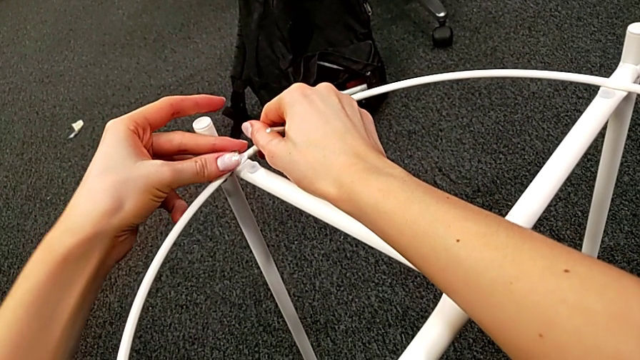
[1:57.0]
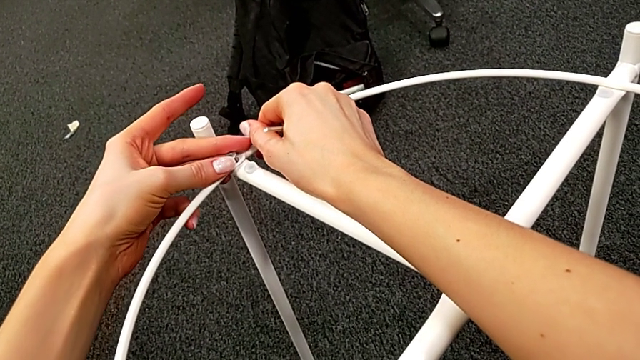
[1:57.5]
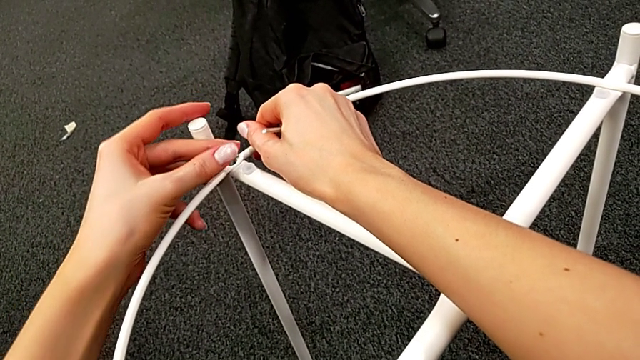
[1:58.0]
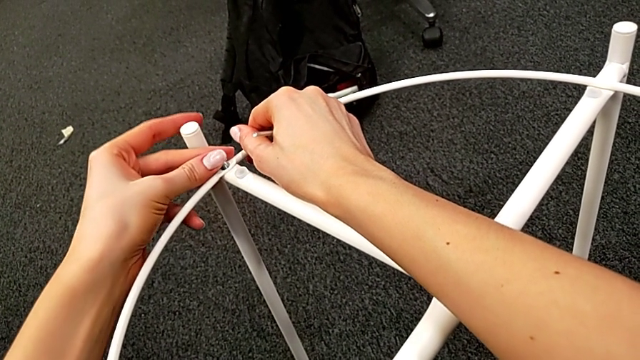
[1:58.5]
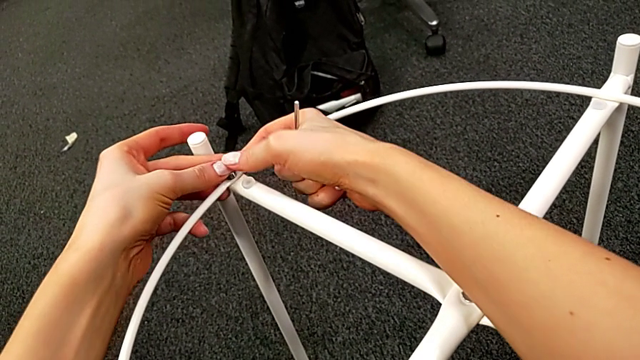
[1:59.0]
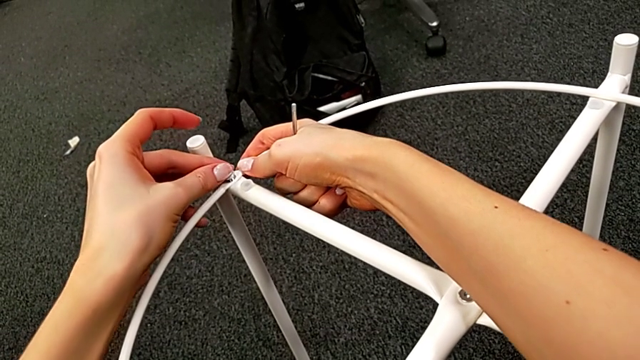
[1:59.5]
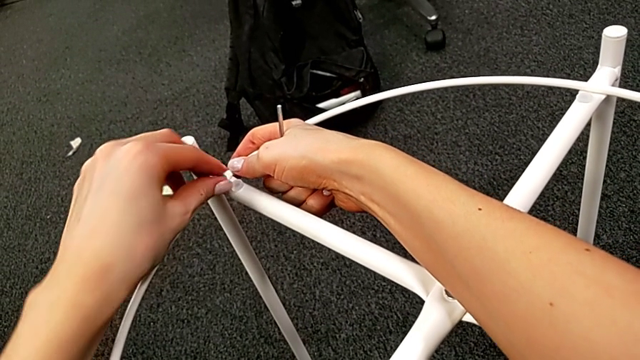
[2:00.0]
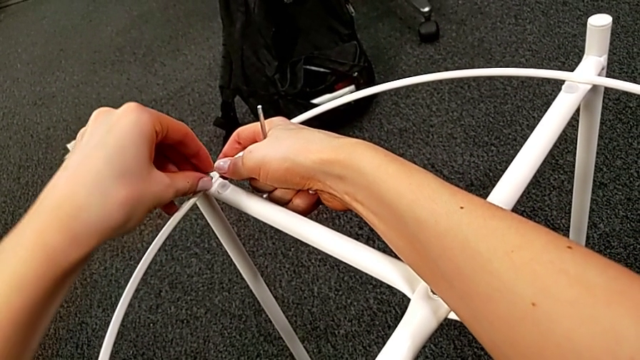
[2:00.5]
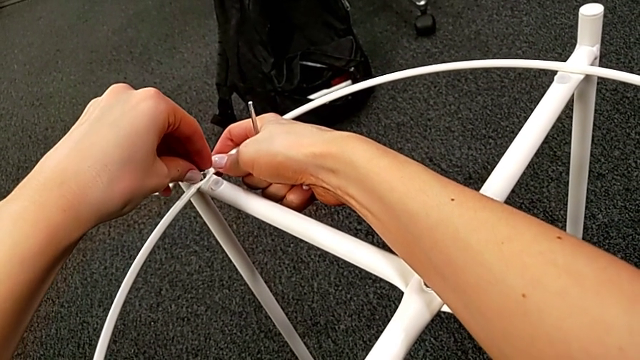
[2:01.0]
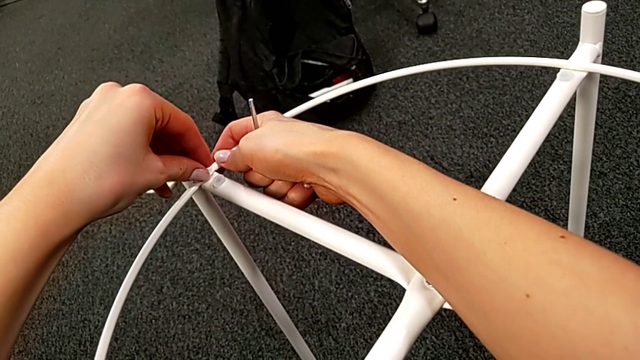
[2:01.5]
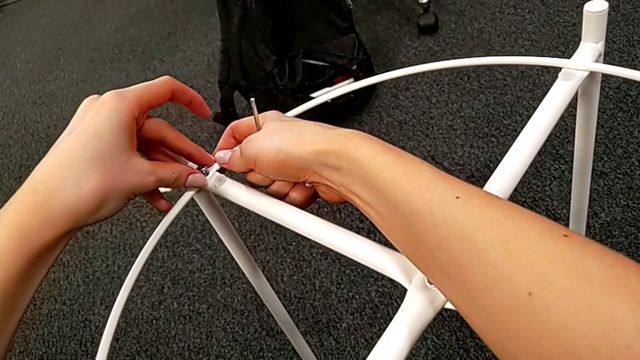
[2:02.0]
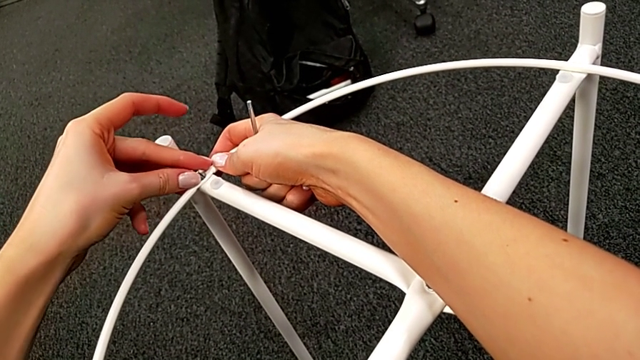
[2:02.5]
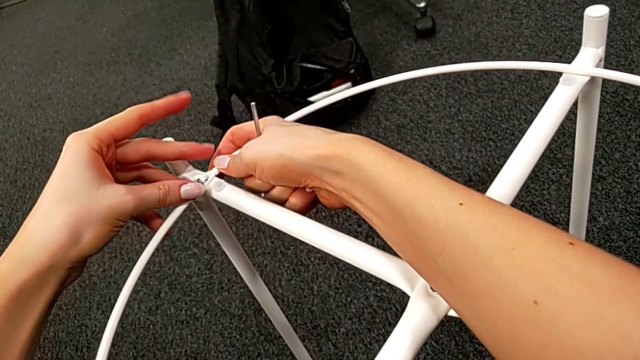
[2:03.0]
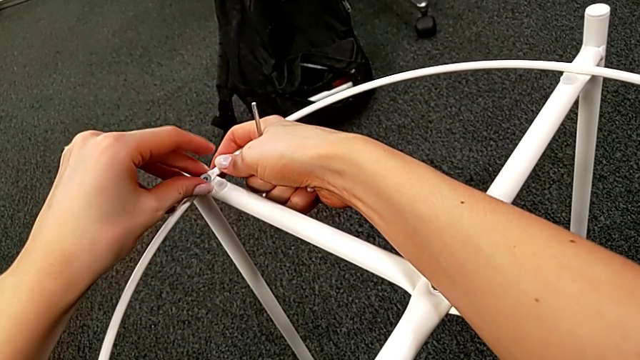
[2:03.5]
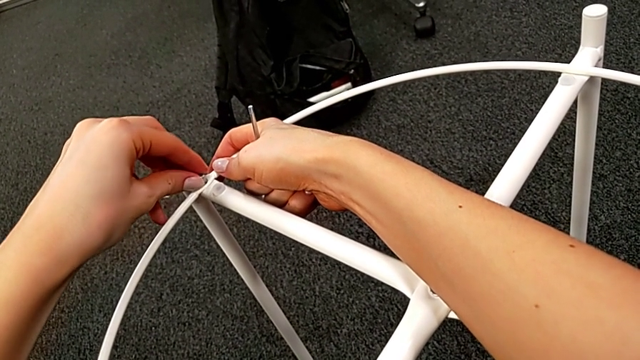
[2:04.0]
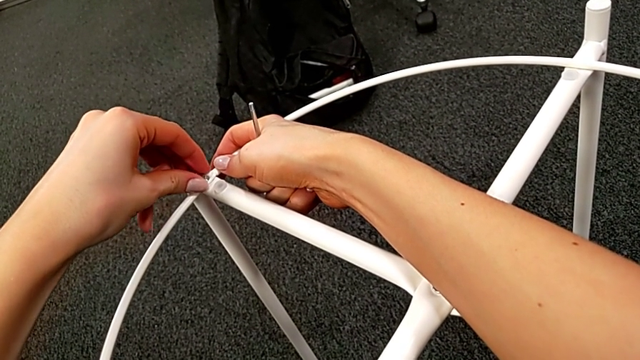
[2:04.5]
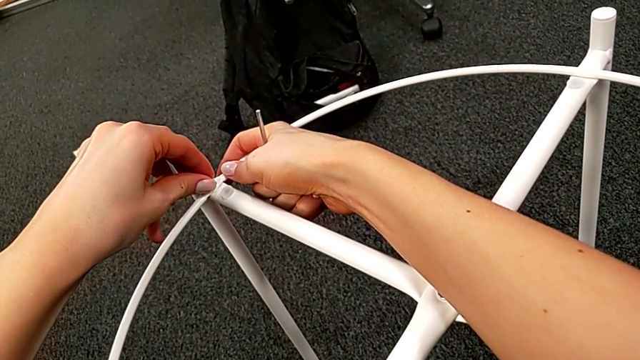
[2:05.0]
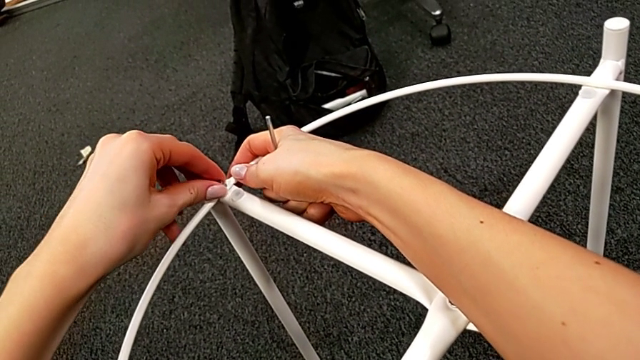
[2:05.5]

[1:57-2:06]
The camera wearer is screwing the hex socket heads into the circle. They align the hex socket head twice and insert it.

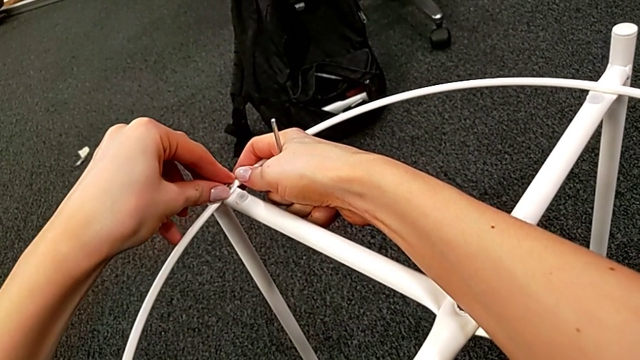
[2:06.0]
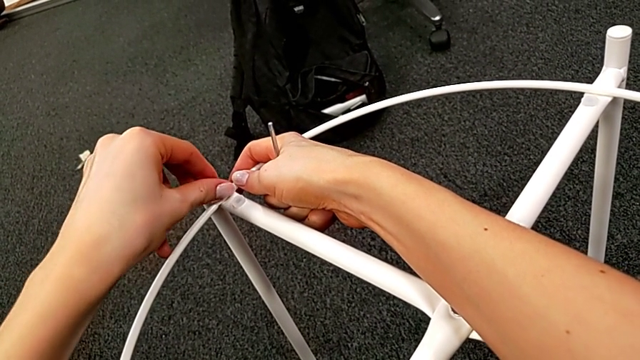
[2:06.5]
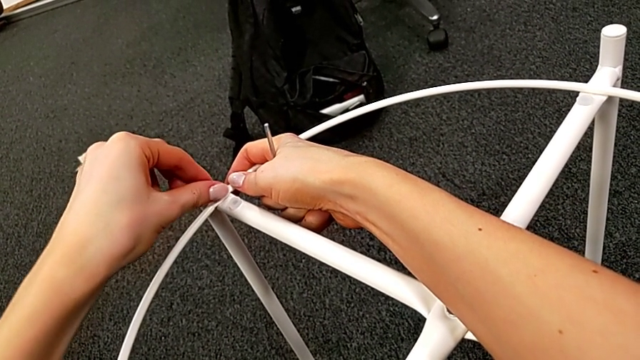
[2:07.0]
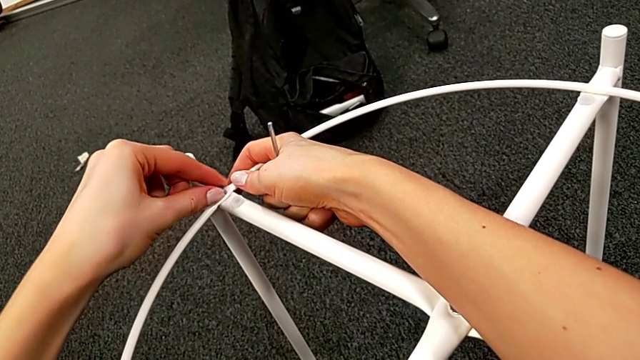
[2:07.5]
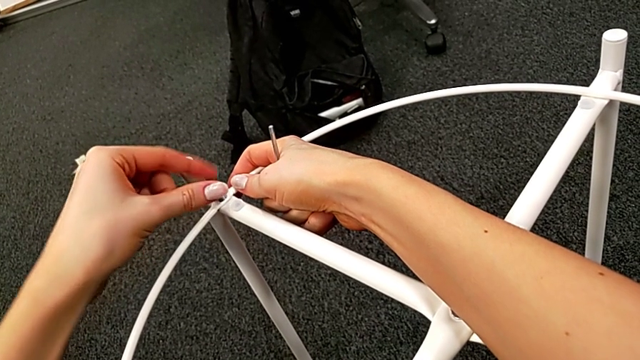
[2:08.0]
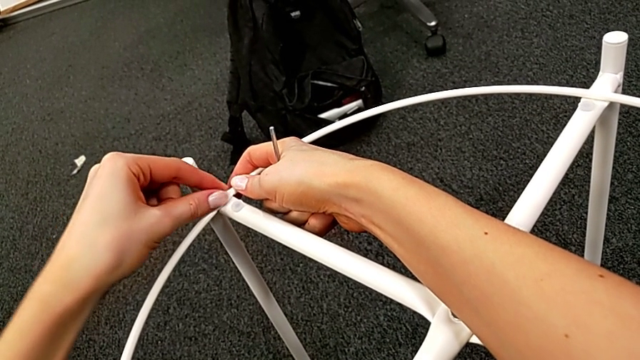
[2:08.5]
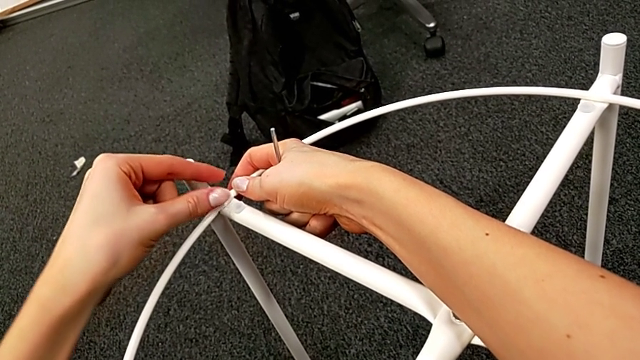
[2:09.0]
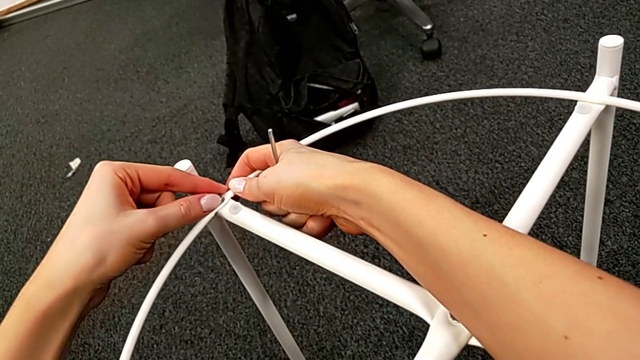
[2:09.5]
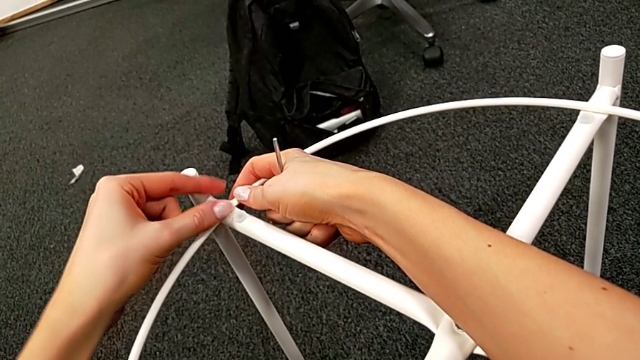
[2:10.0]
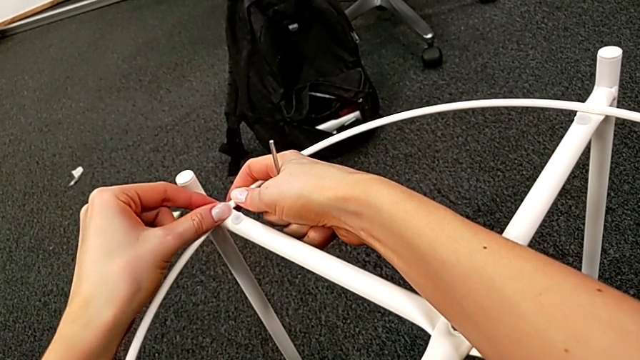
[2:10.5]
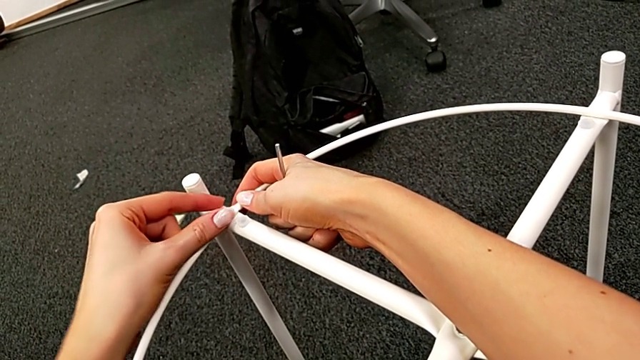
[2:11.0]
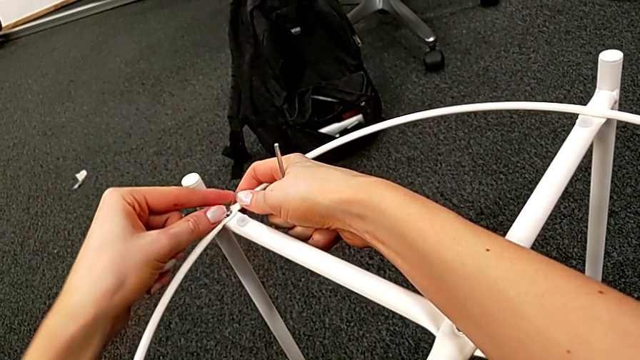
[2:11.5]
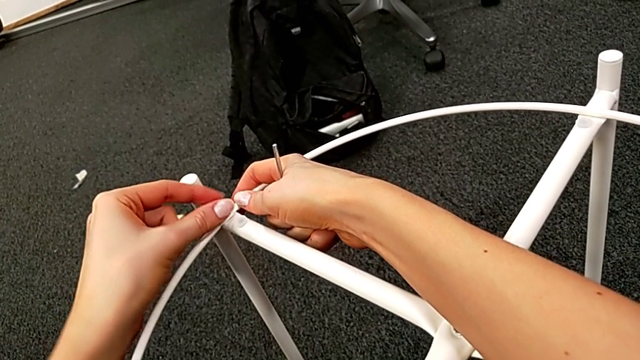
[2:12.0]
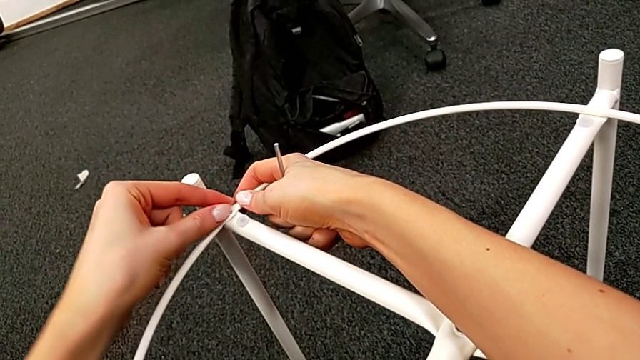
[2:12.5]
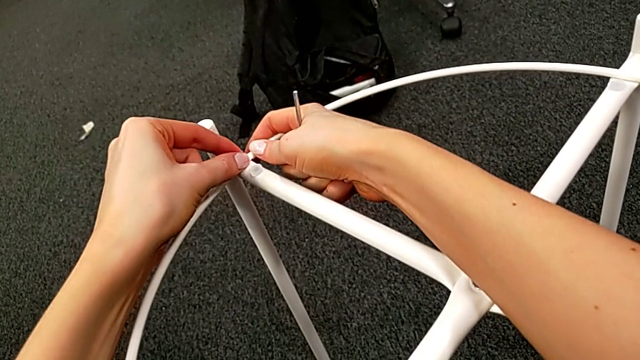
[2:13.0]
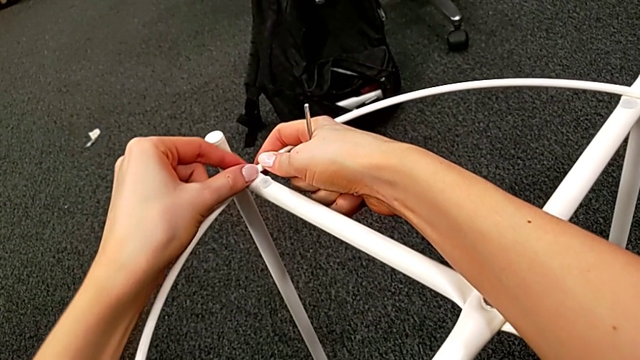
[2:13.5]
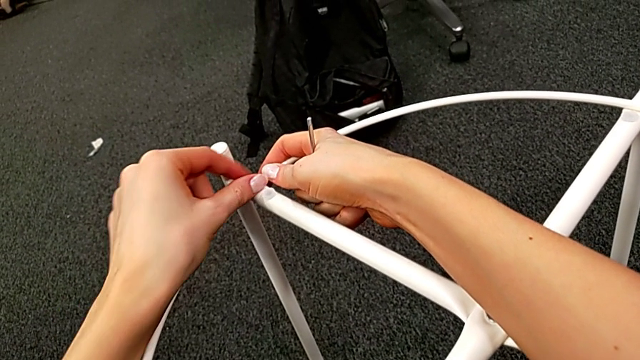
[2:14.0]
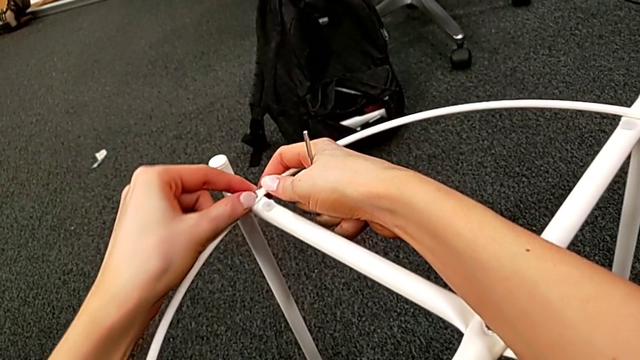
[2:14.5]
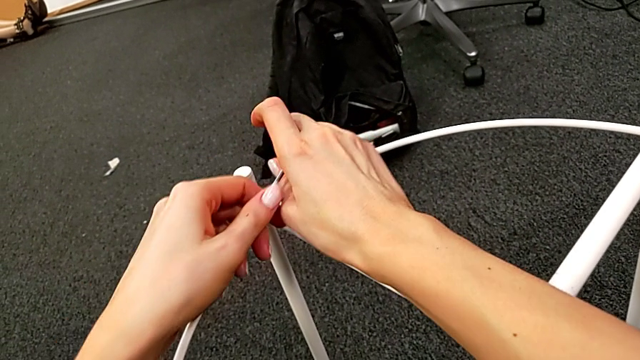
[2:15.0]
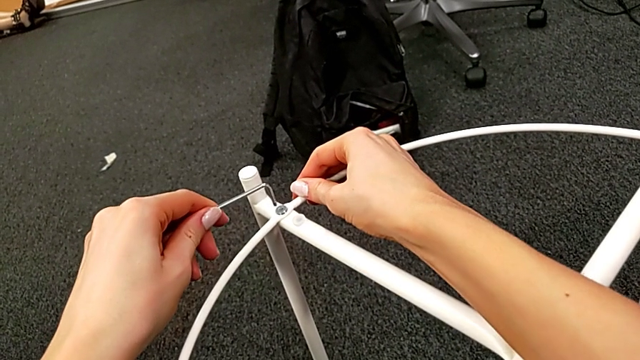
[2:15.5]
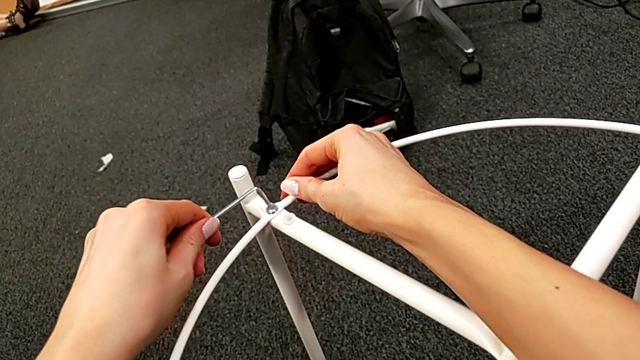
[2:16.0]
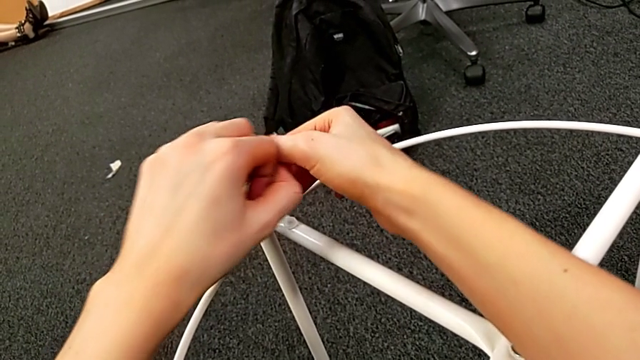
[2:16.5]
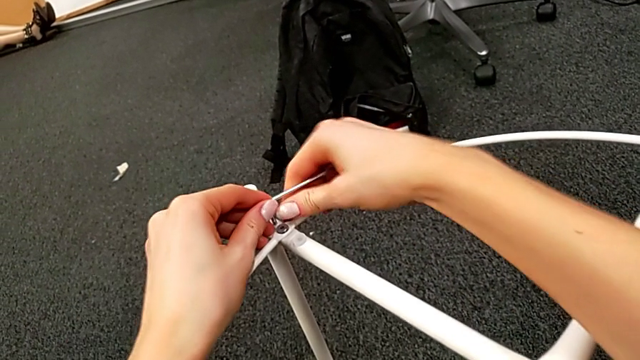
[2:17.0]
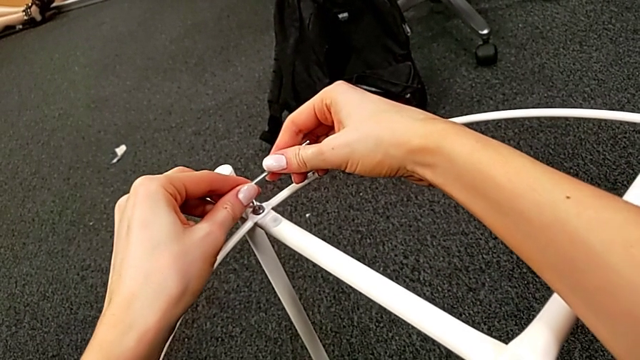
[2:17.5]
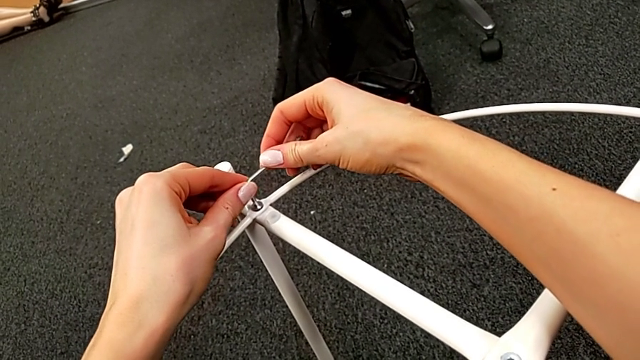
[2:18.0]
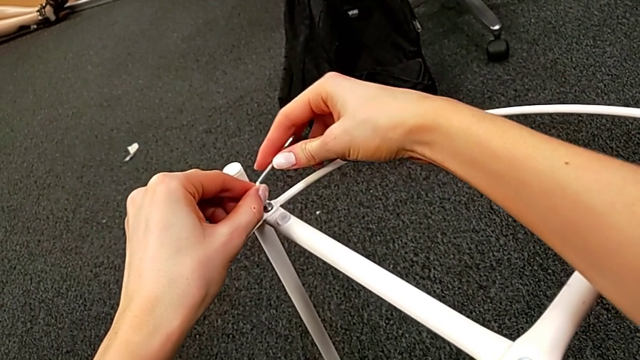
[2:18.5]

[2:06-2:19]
The camera wearer is screwing the hex socket heads into the circle. They screw the hex socket head, align the Allen wrench, grab it and insert it.
